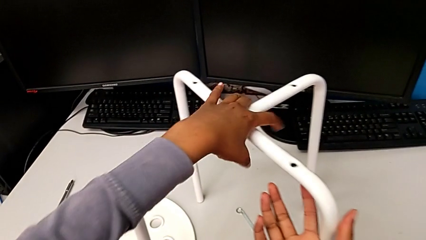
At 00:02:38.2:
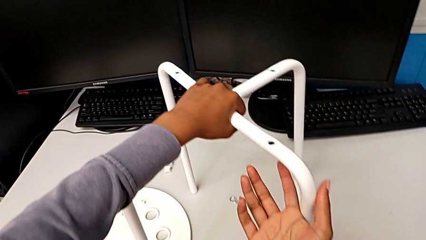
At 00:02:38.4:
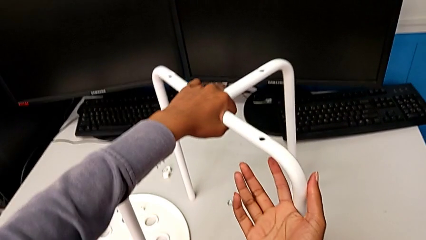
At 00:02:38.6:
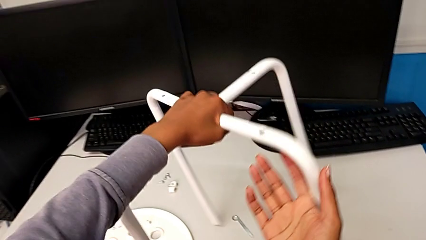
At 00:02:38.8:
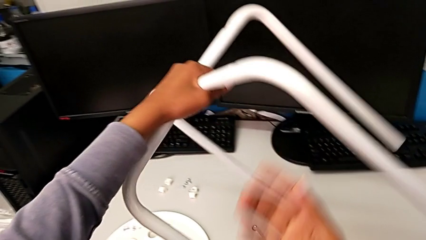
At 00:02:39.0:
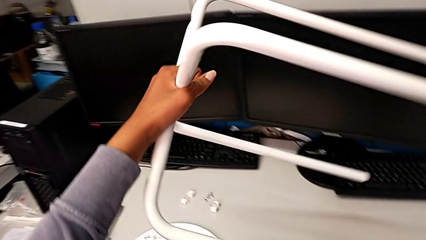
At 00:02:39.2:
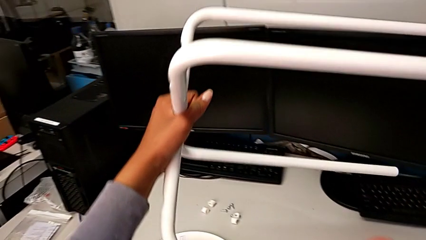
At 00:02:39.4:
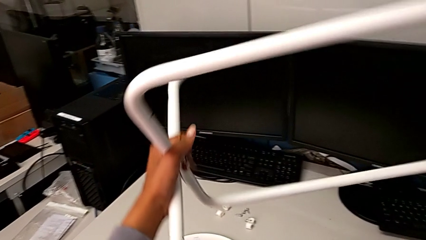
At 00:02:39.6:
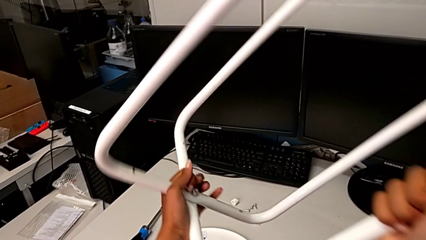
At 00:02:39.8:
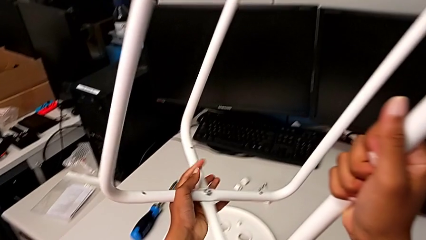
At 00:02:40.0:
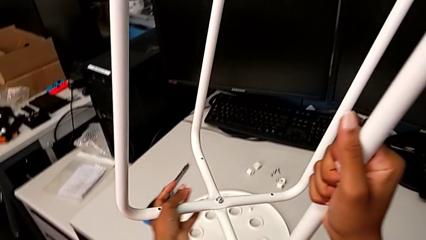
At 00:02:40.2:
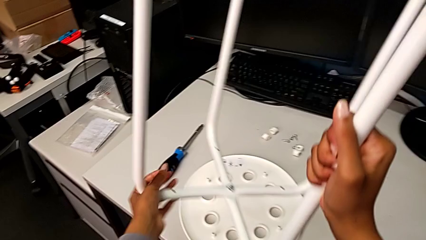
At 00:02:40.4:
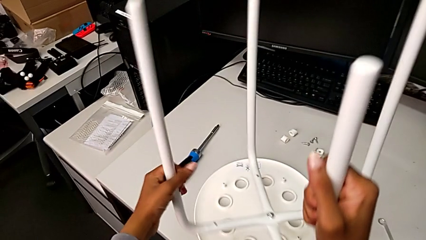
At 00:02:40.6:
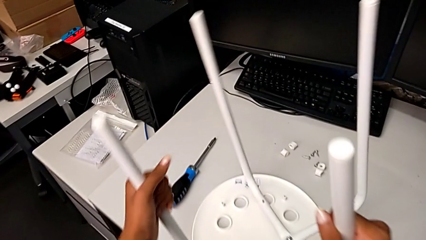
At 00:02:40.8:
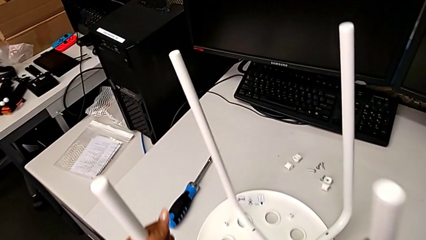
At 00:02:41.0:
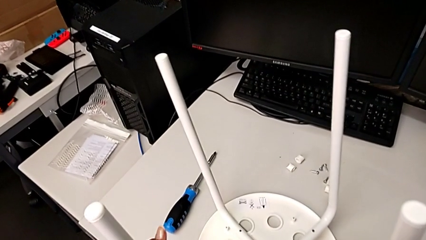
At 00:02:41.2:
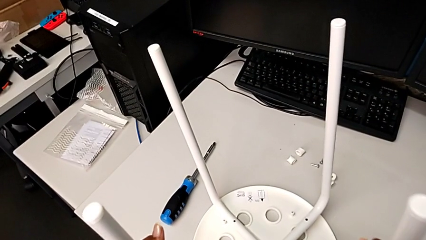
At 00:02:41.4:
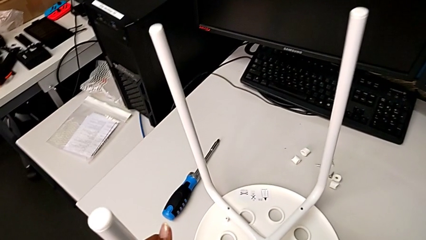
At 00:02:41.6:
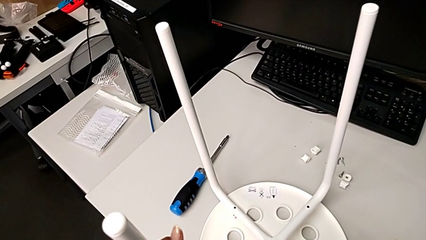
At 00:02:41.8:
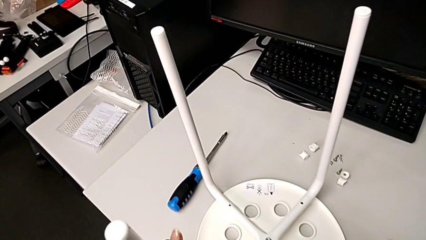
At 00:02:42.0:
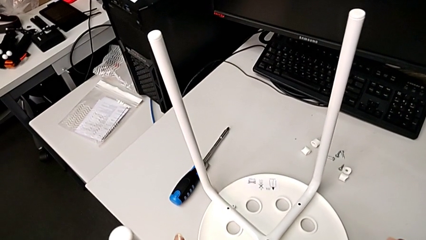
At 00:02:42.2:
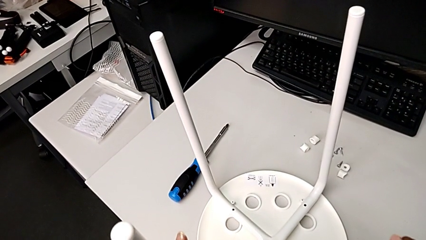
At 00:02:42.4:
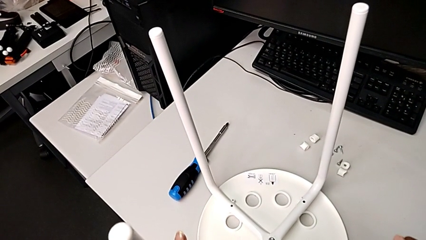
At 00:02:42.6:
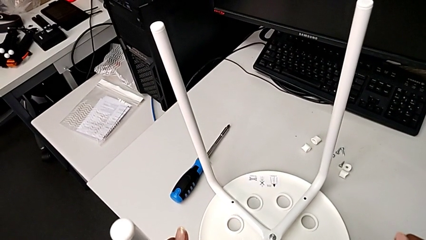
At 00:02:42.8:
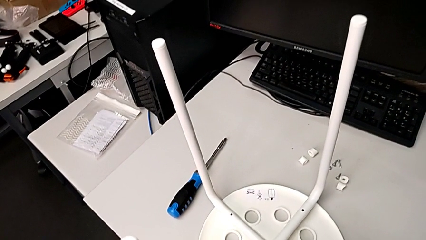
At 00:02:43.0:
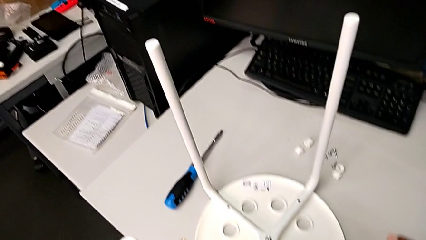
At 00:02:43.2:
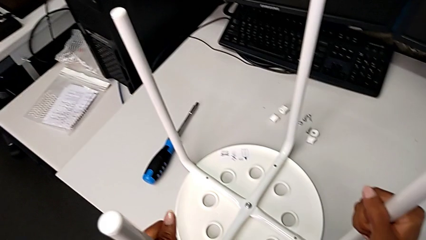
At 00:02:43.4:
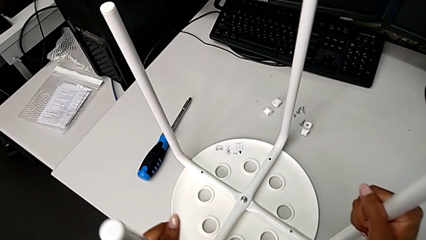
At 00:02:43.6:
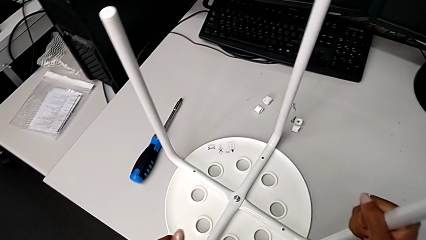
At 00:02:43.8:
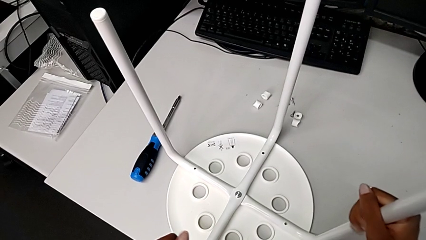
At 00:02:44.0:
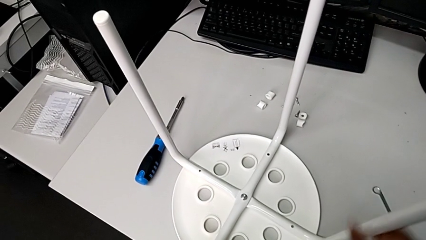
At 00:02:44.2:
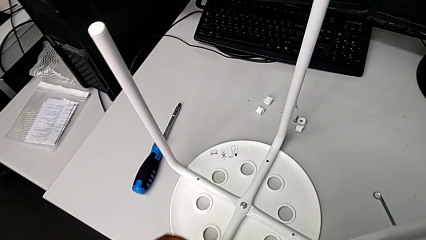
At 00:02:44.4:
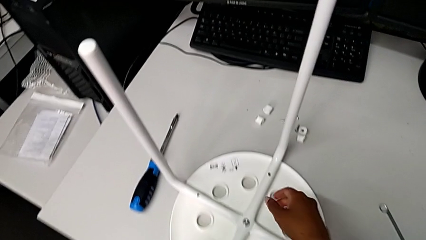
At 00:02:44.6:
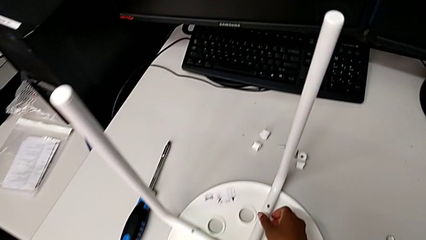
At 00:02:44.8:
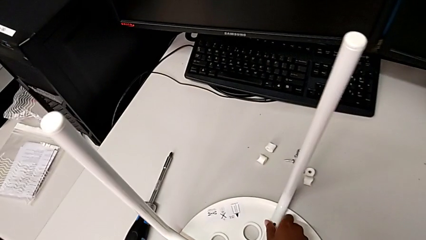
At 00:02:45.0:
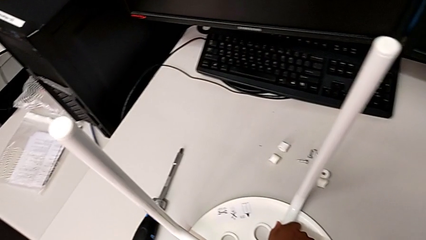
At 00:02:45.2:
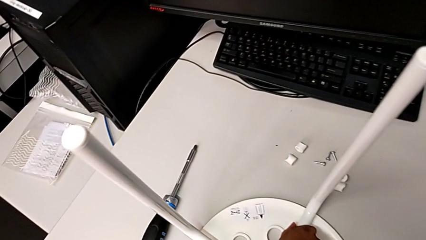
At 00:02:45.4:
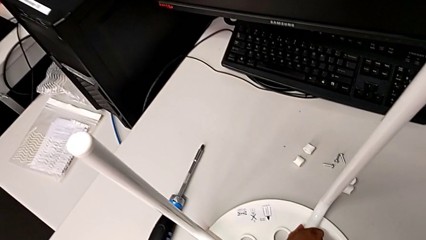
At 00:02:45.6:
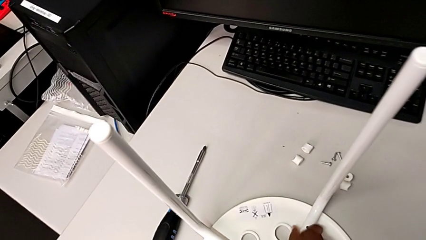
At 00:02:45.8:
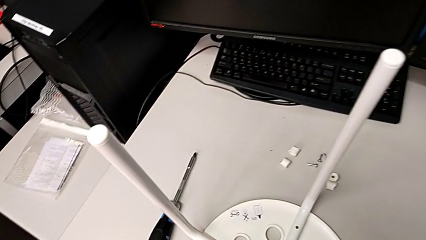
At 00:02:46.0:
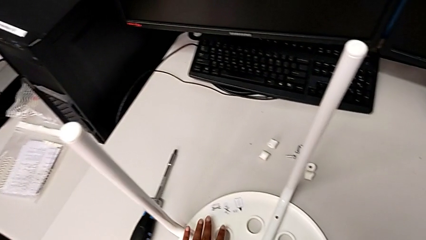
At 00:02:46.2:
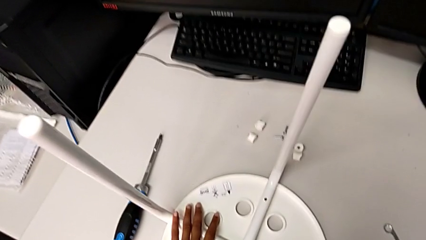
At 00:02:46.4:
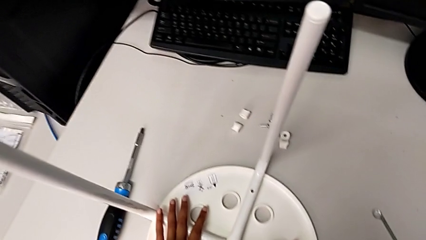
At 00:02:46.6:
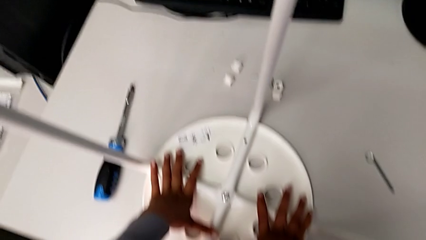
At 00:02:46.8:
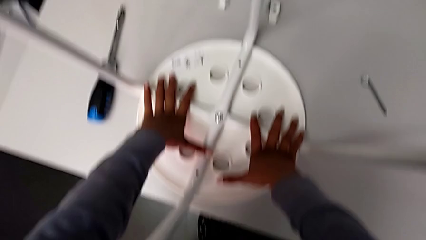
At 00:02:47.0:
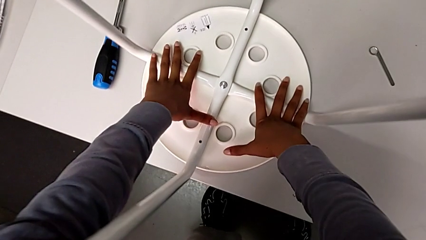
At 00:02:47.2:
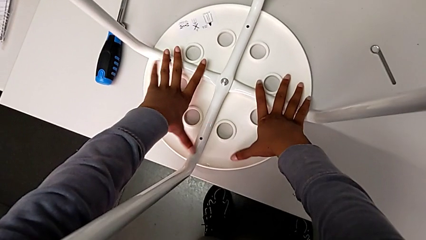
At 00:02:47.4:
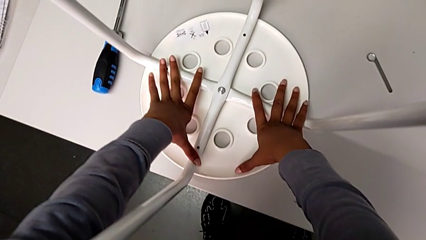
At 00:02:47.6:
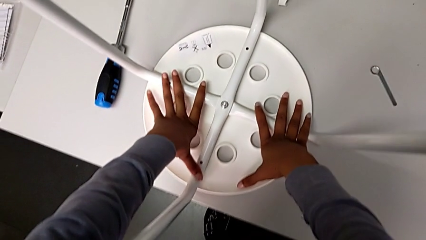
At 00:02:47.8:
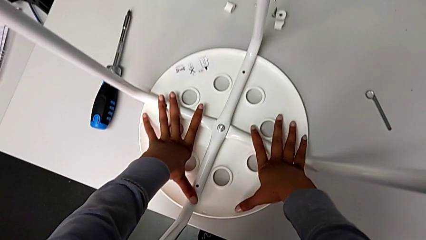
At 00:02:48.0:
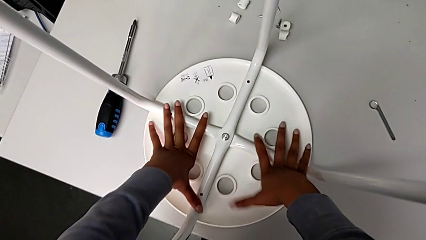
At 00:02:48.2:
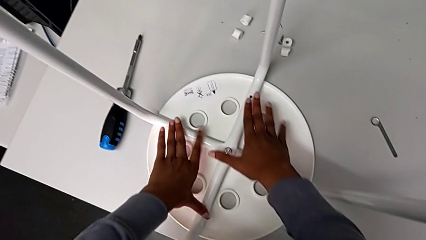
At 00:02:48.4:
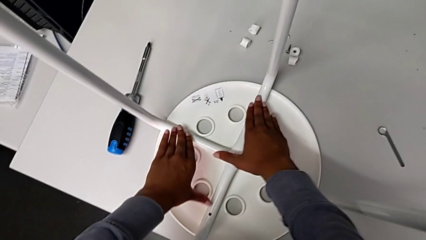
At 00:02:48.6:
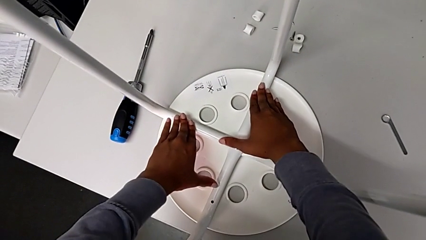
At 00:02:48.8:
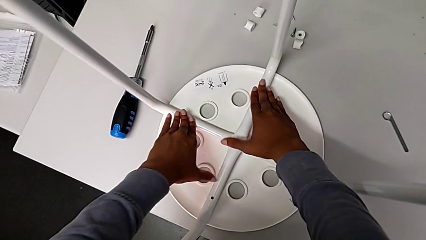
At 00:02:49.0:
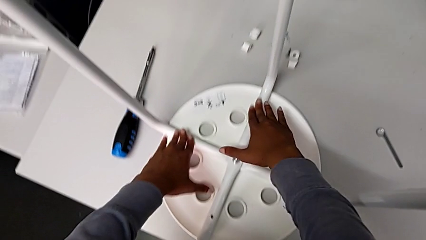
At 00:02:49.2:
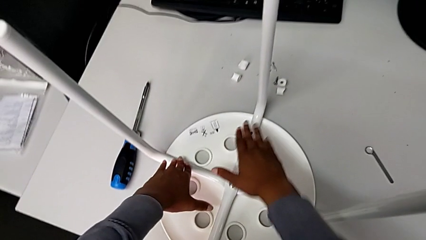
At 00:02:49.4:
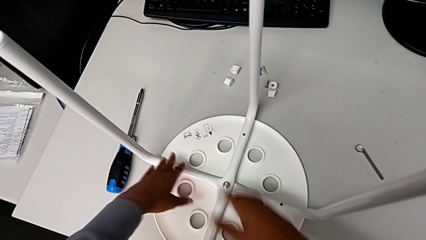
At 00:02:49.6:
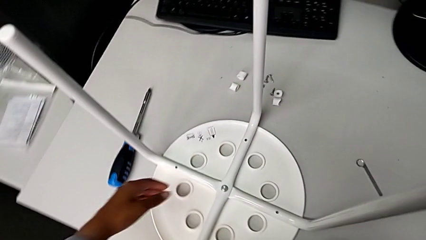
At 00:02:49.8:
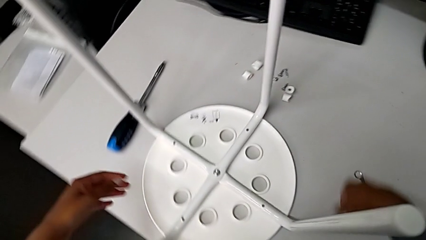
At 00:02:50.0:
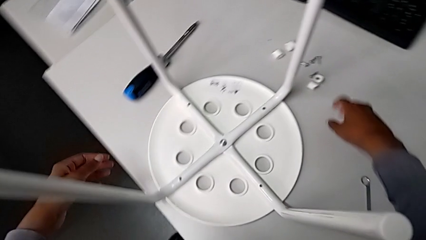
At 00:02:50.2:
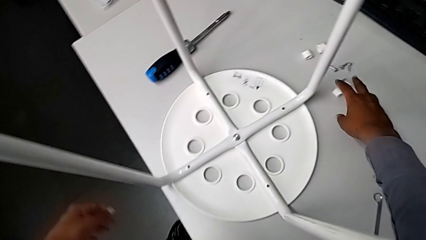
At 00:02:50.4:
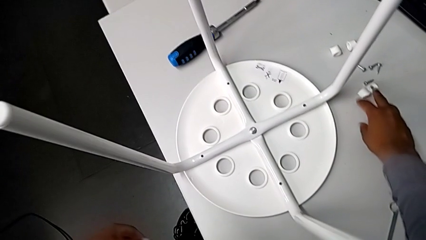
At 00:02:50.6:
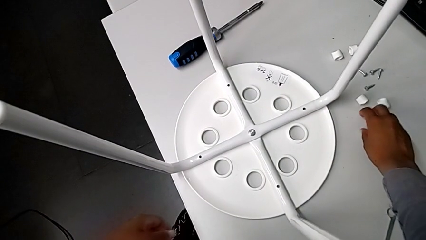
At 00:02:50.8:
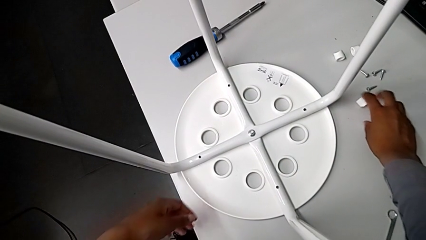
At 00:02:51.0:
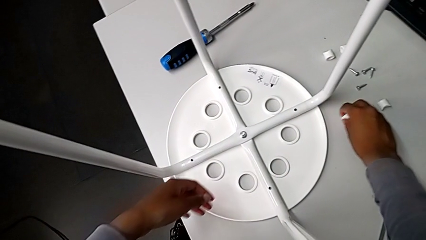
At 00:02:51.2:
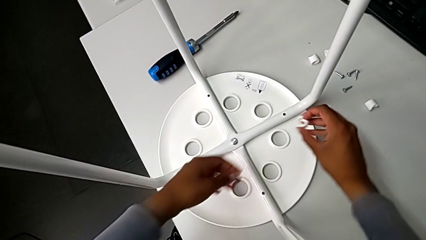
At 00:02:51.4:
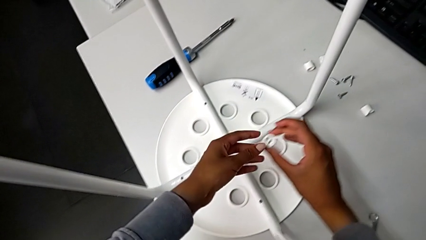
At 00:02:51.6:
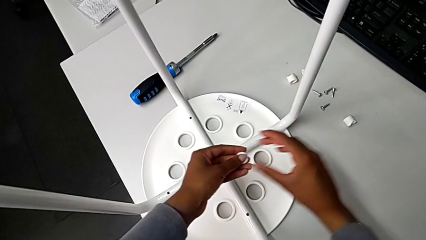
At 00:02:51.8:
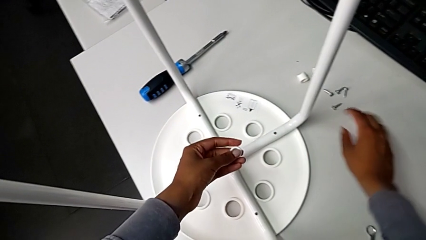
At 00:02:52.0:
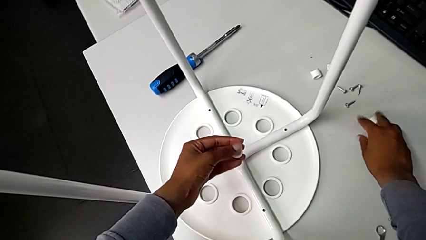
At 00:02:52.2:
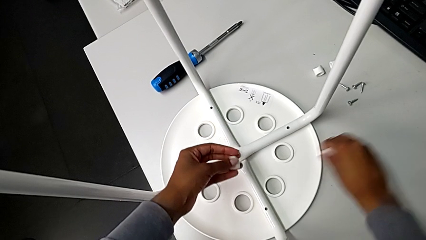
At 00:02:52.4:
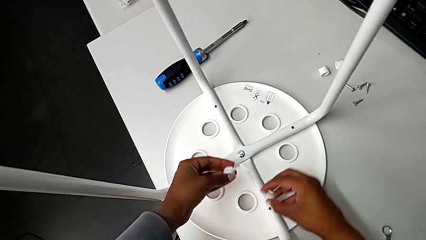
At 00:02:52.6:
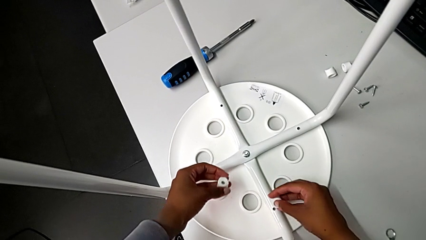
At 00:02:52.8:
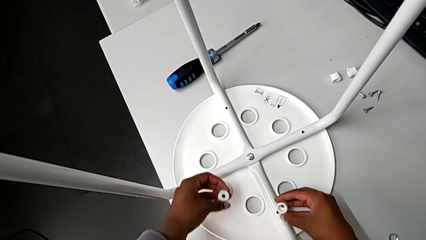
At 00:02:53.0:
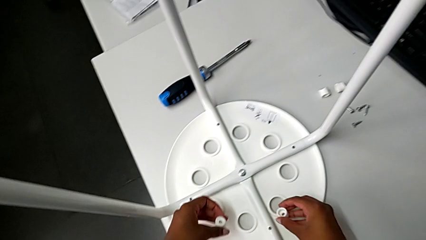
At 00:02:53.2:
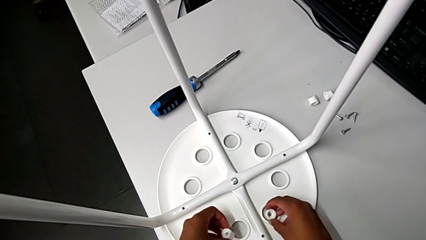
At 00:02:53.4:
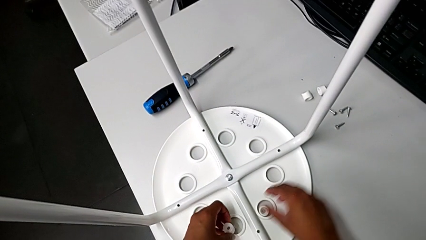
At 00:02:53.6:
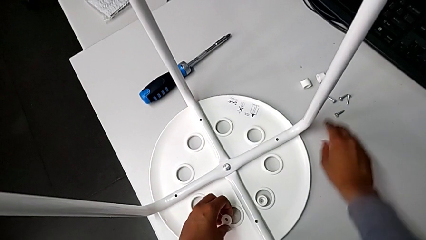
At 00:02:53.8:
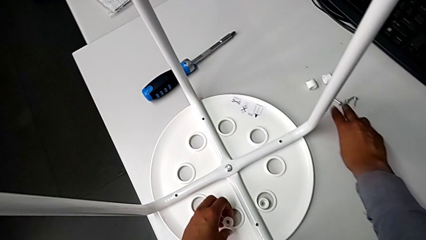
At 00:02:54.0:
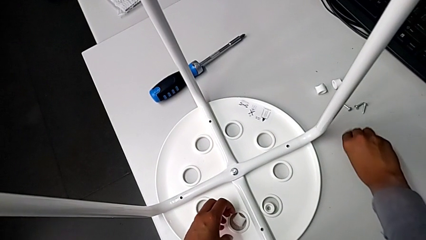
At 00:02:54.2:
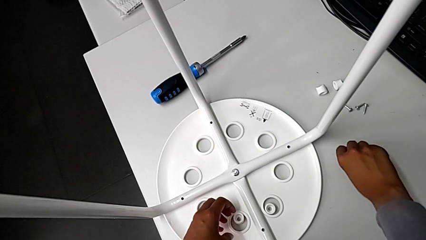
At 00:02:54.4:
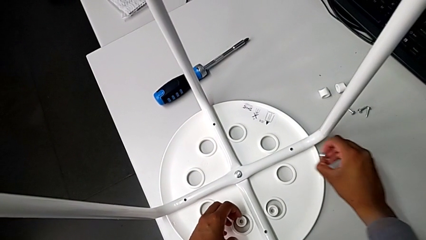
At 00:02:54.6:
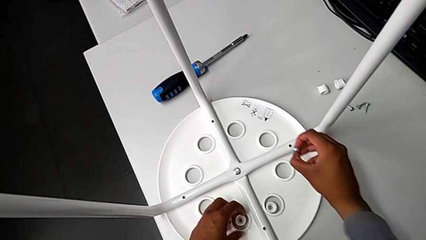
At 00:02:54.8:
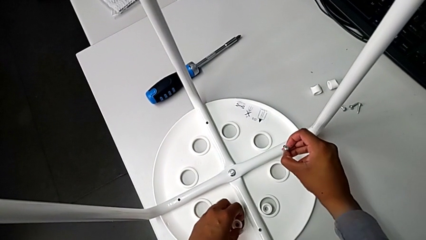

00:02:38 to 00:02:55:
The camera wearer is assembling the seat and its legs. They rotate the leg, align it, inspect it, grab the washer three times, place the washer twice and grab the screw.
